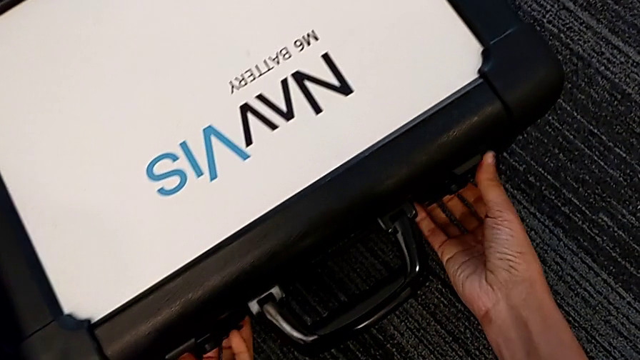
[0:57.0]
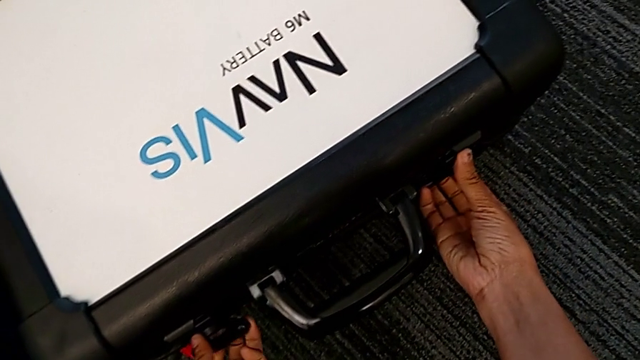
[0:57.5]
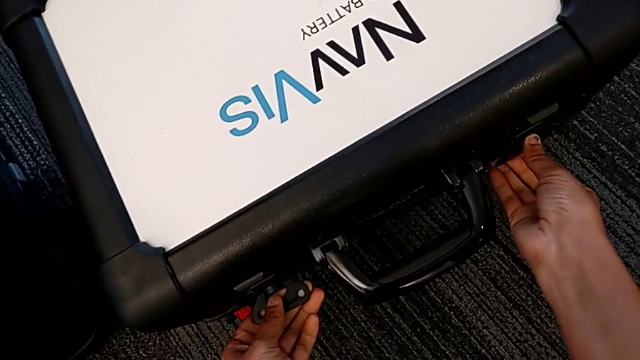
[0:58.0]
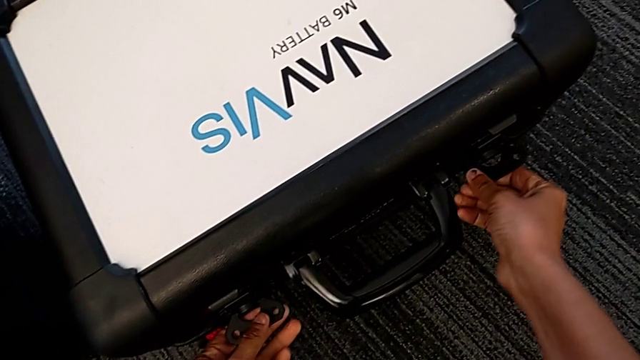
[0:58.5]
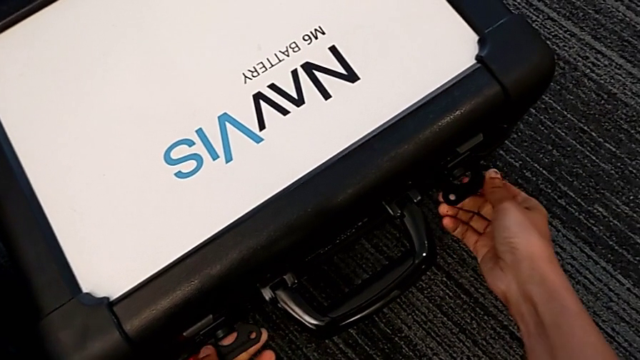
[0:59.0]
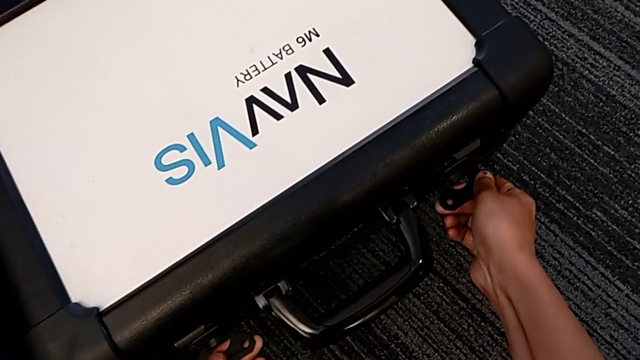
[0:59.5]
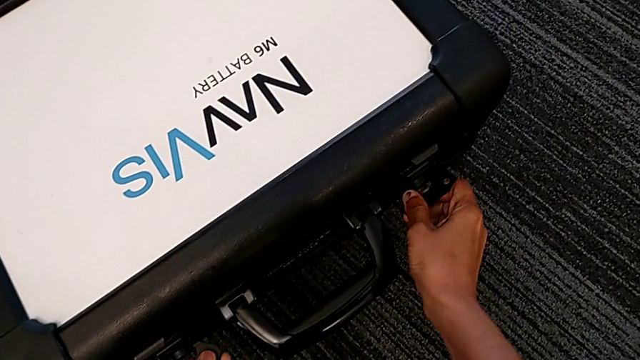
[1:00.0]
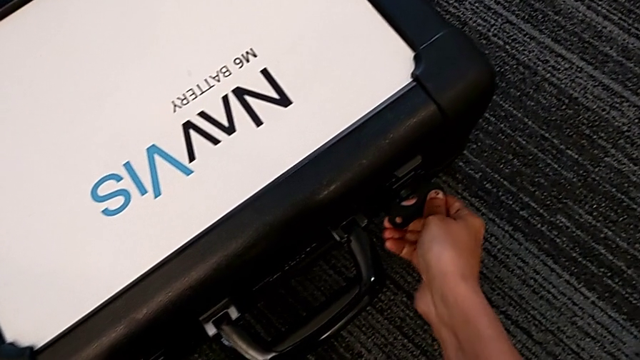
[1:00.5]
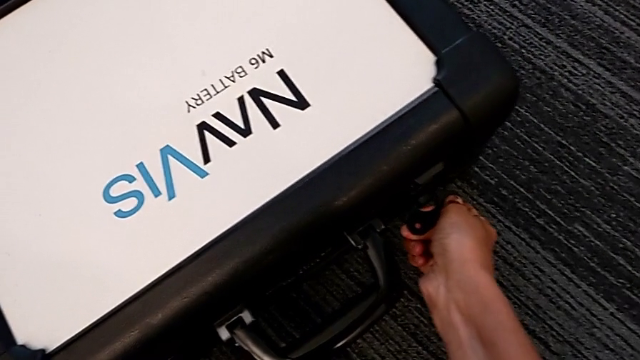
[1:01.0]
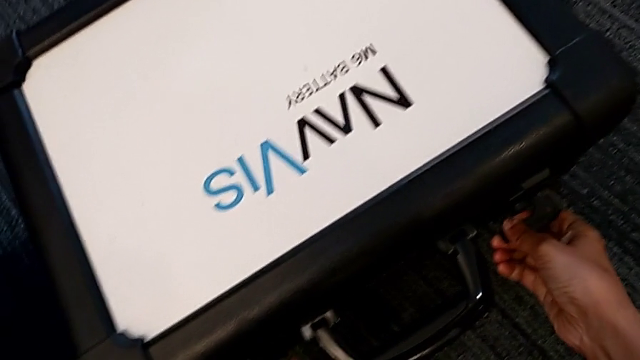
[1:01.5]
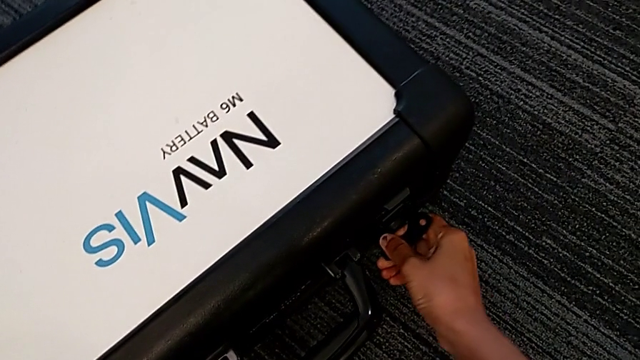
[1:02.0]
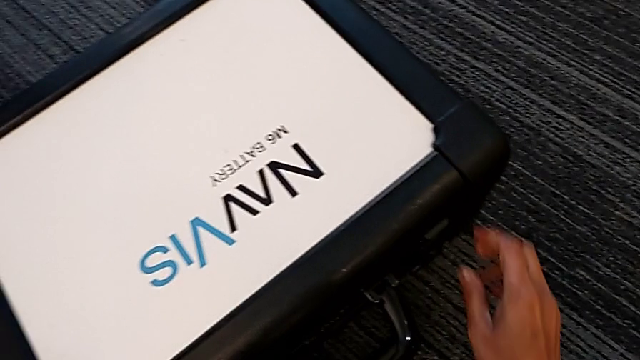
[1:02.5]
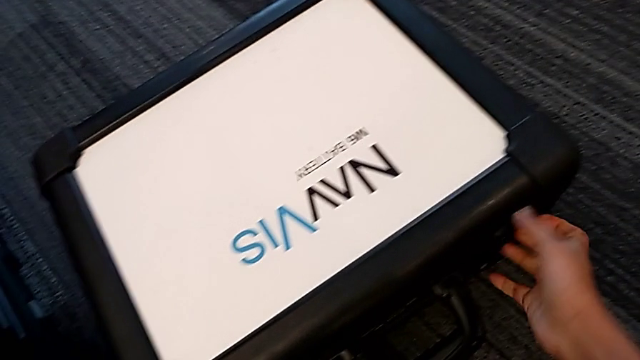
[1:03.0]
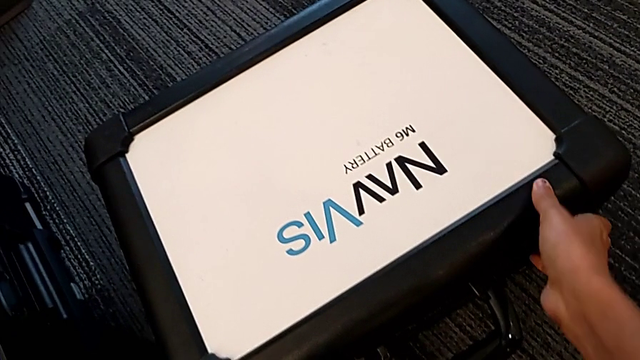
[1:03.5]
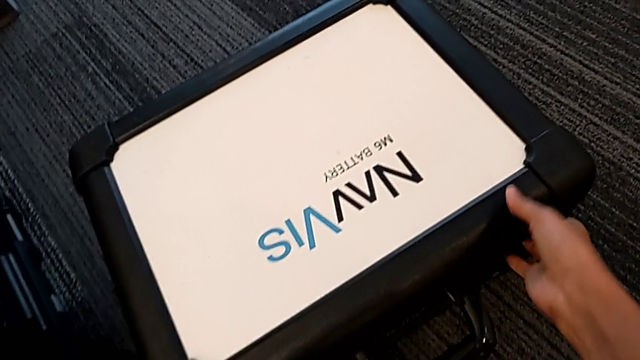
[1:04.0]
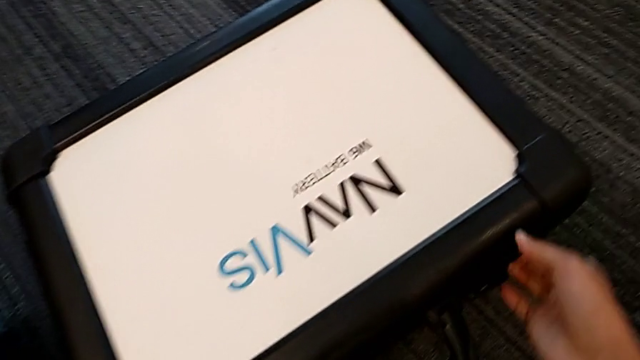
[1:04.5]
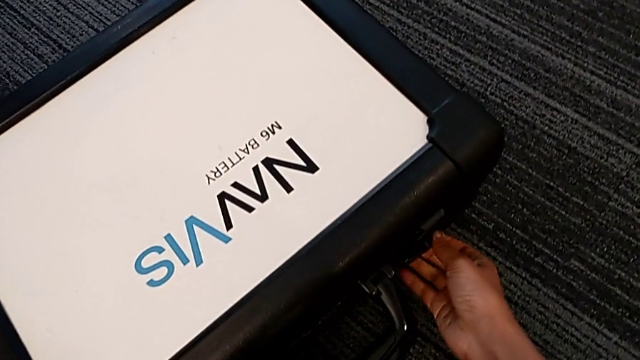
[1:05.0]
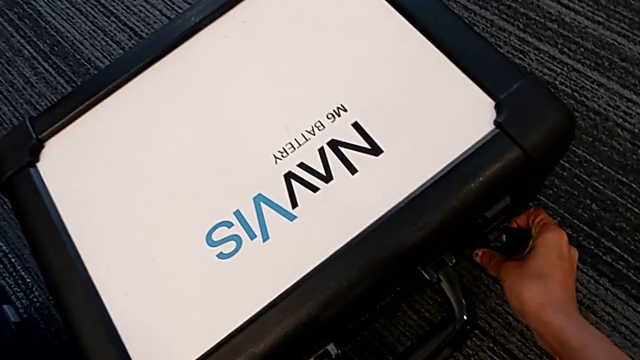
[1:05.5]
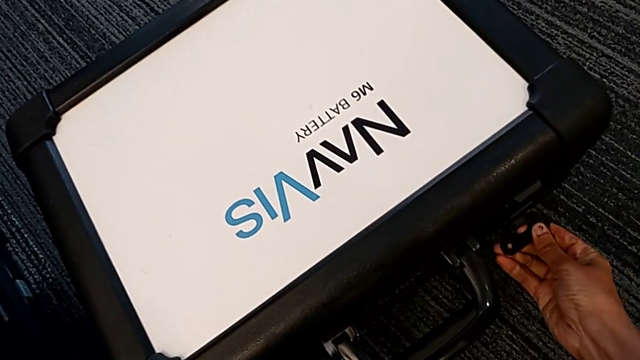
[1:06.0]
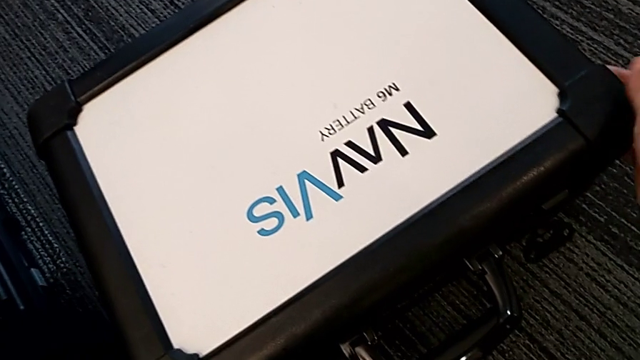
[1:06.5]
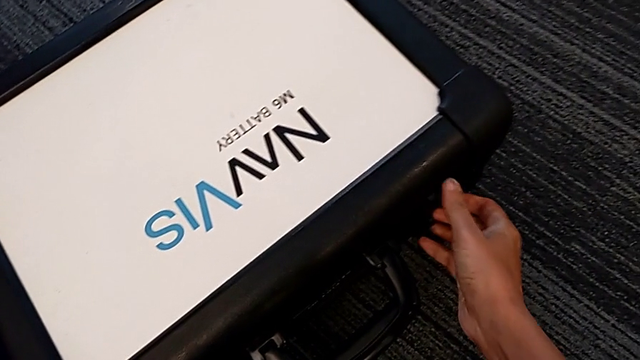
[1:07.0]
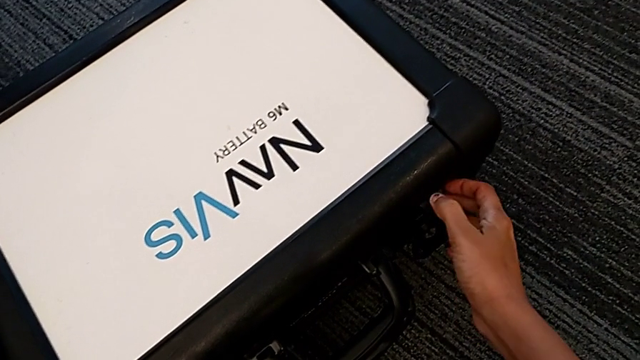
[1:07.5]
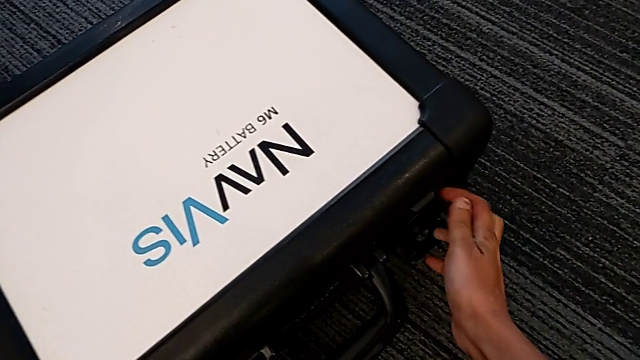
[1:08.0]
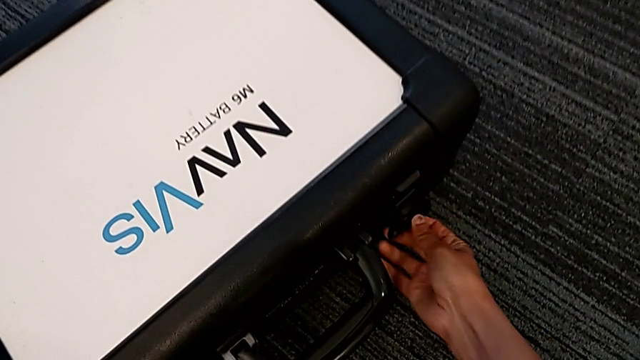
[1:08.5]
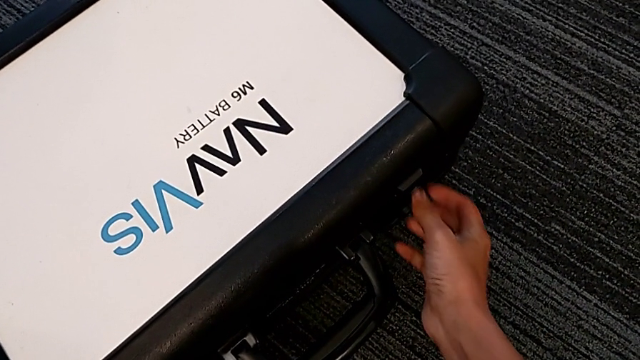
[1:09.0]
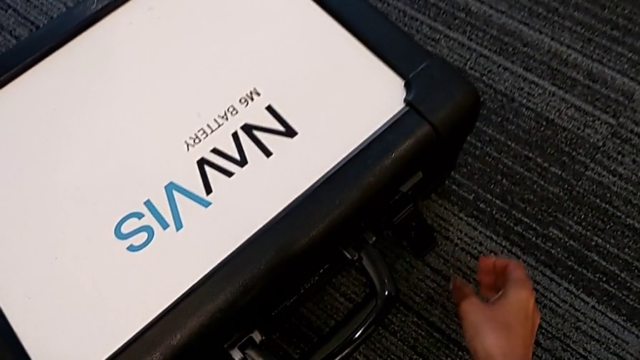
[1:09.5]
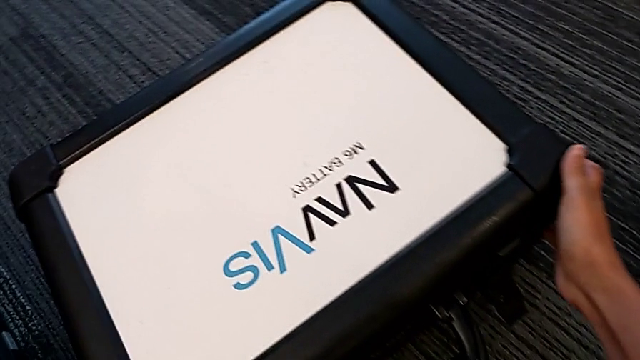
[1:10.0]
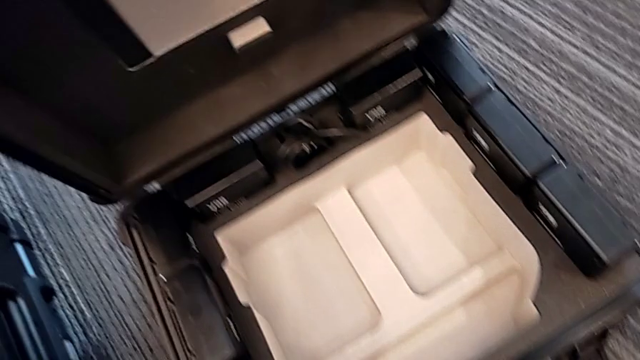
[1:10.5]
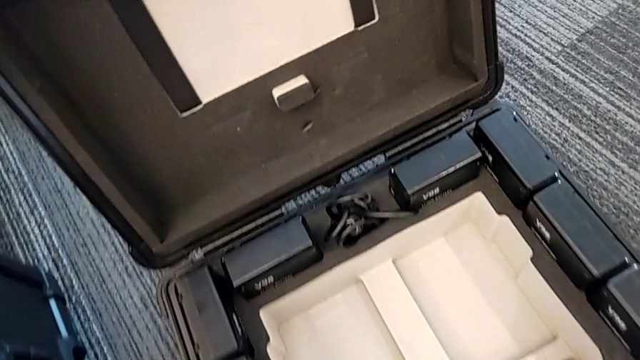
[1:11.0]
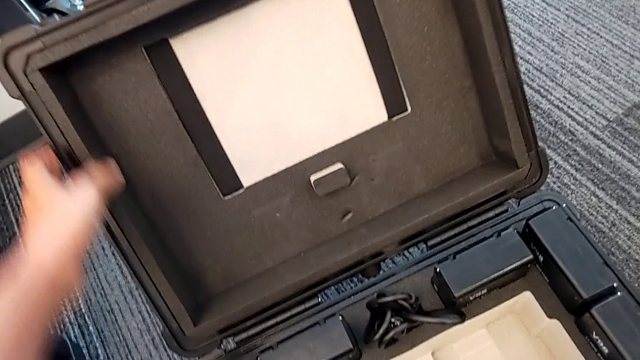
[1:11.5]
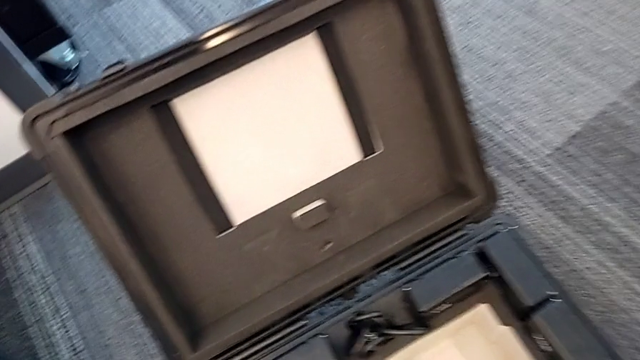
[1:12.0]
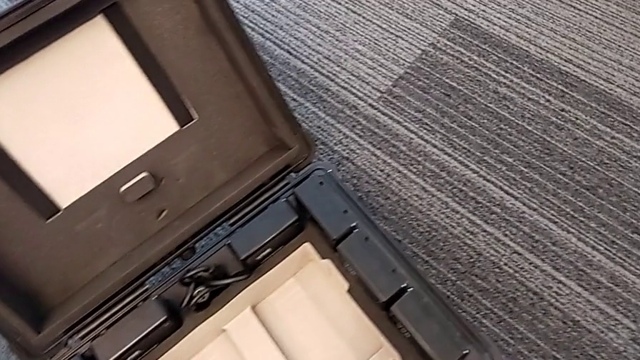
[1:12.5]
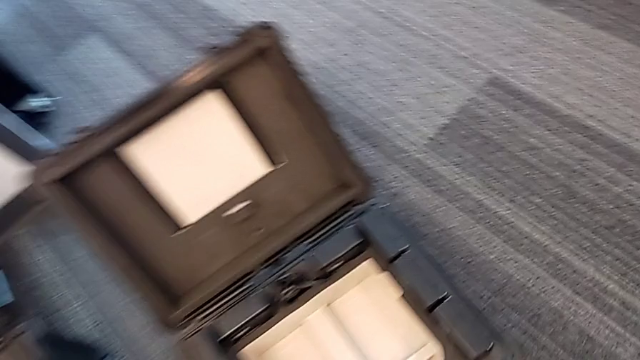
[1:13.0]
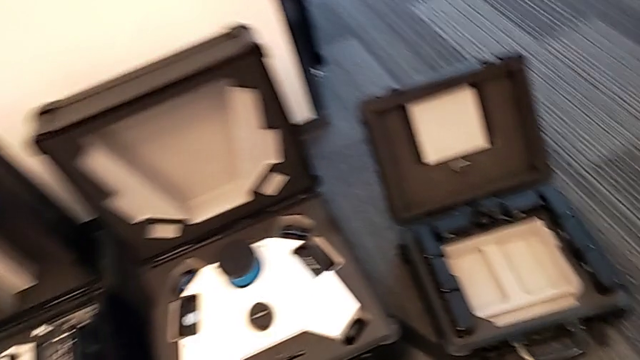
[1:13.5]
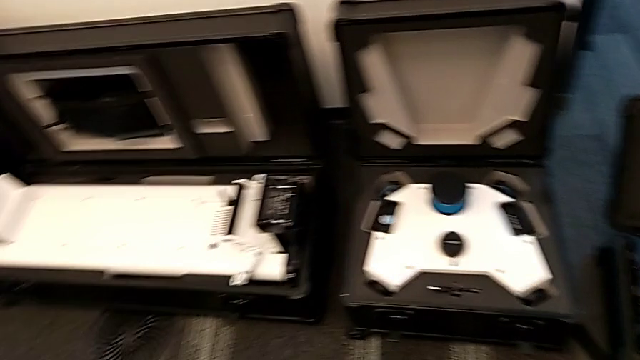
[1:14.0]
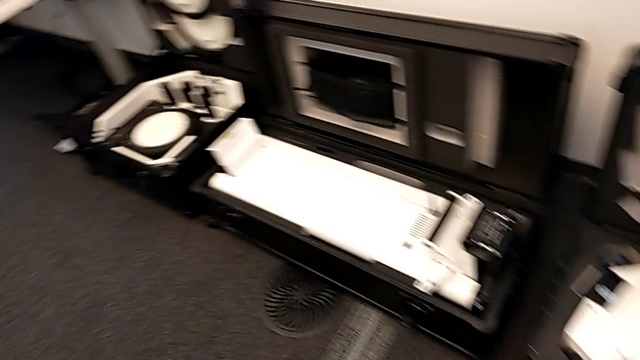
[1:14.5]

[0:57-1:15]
The camera wearer is opening the boxes. They grab the box lock, unlock the second box lock, pull it, unlock the second box lock and open the fourth box.

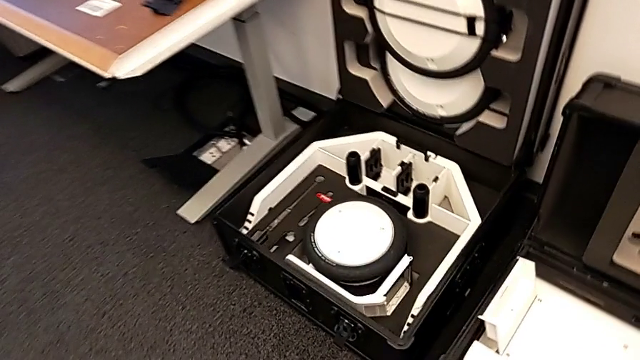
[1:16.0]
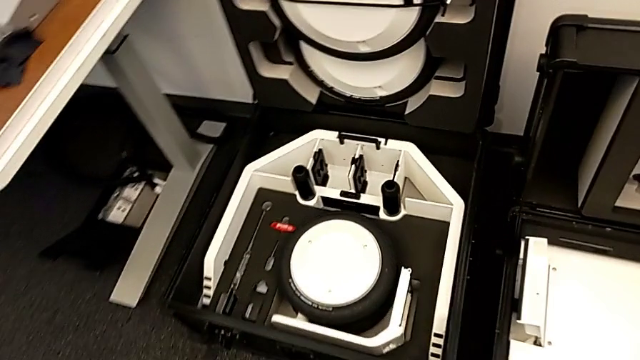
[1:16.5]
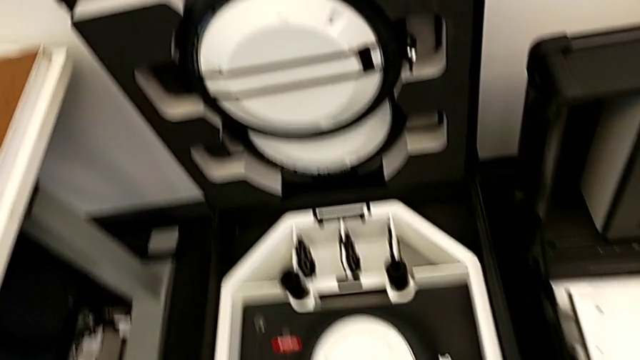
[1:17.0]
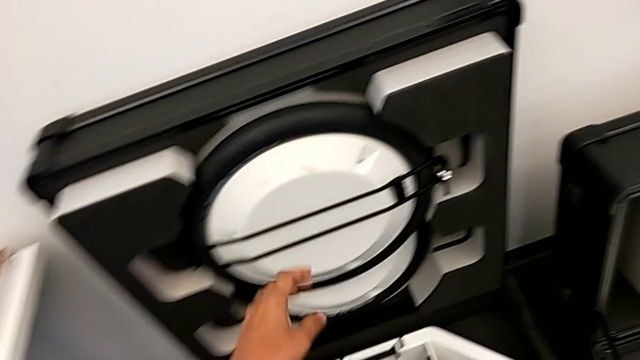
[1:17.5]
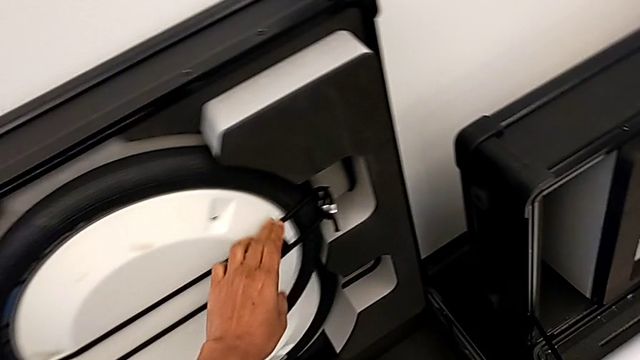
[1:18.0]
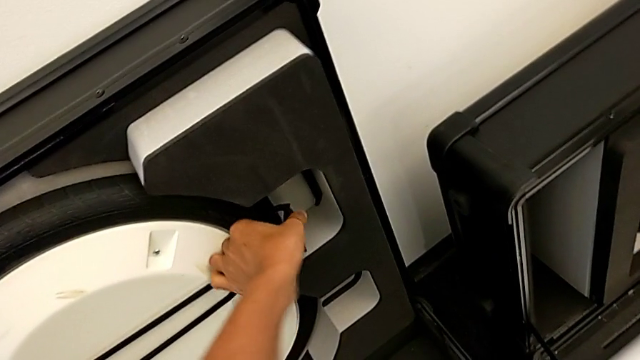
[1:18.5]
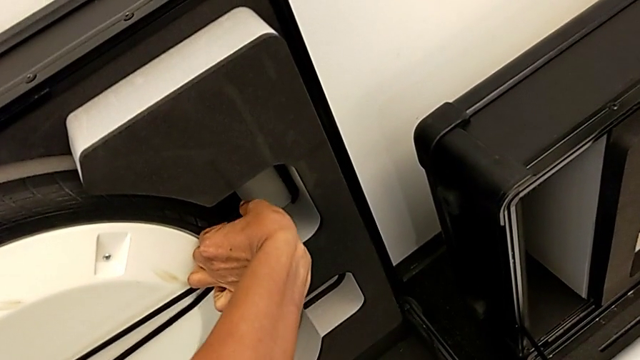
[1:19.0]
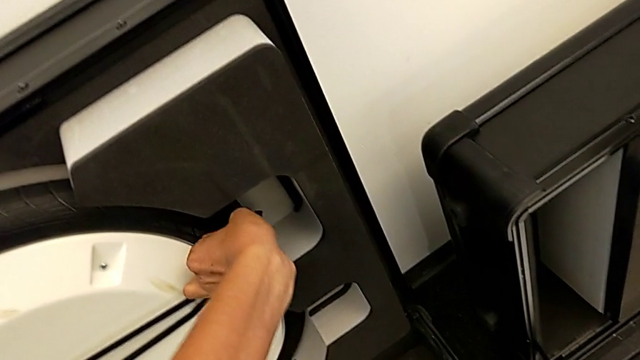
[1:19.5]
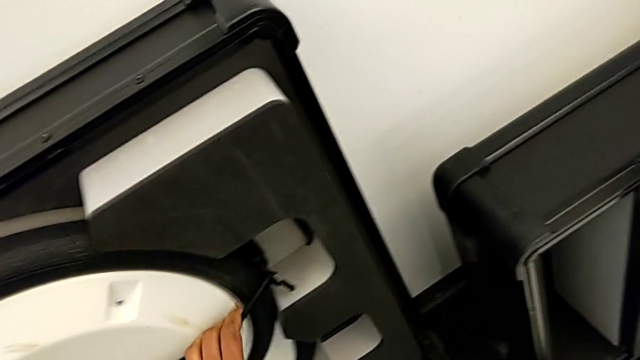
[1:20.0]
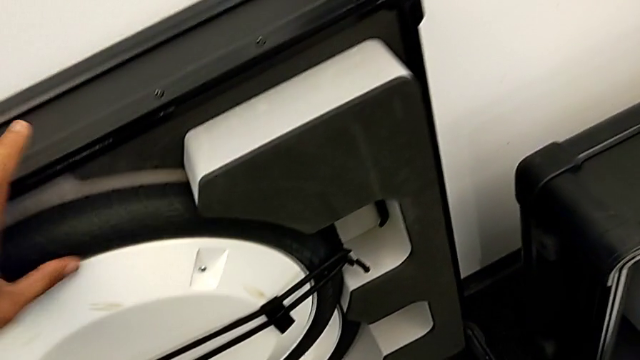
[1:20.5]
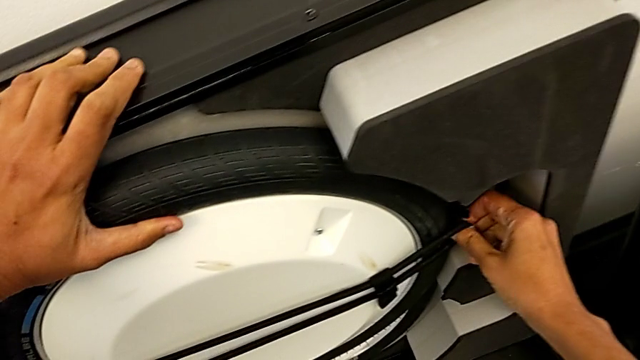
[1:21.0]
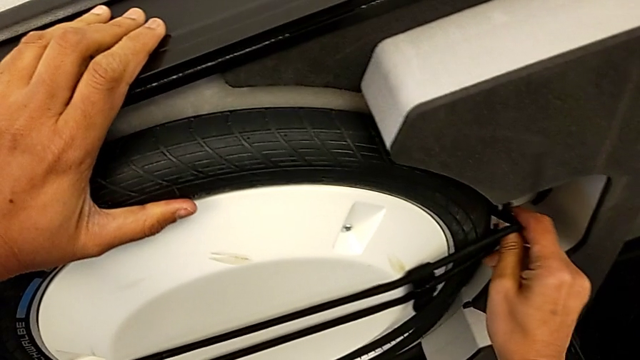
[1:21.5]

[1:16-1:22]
The camera wearer is pulling the wheels out of the box. They grab the first wheel and begin to withdraw the strap.
